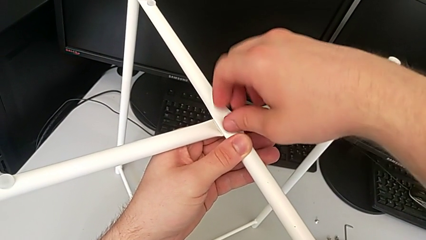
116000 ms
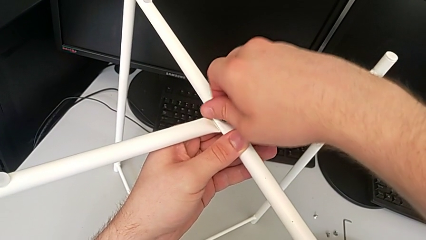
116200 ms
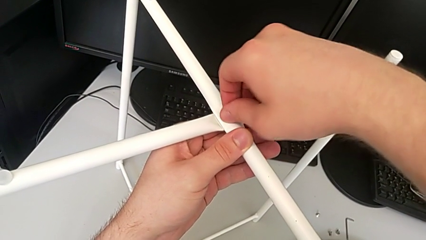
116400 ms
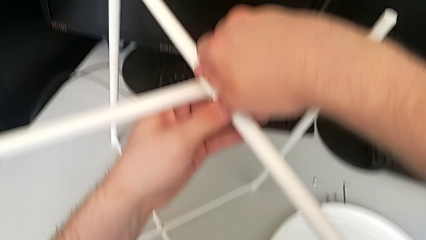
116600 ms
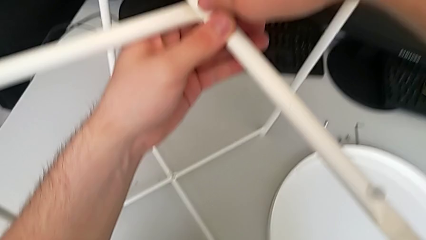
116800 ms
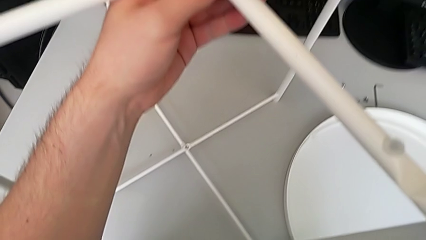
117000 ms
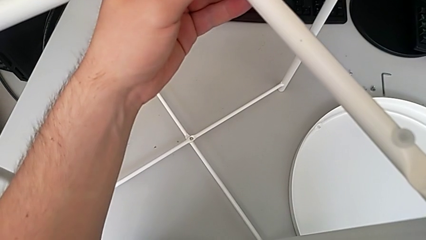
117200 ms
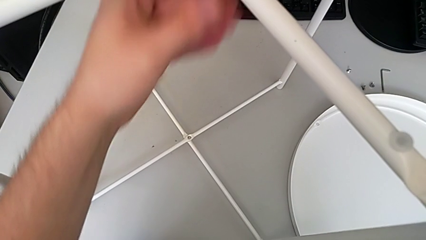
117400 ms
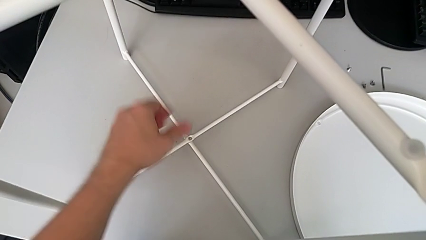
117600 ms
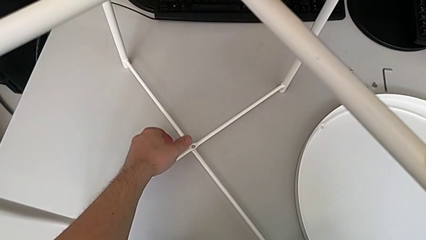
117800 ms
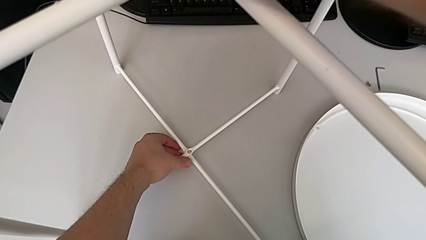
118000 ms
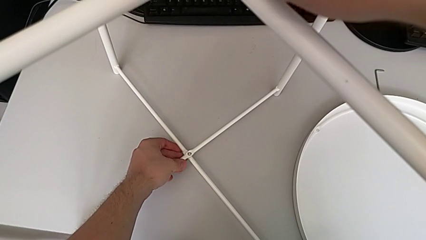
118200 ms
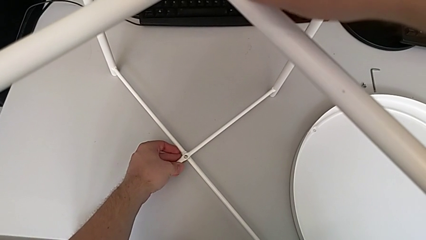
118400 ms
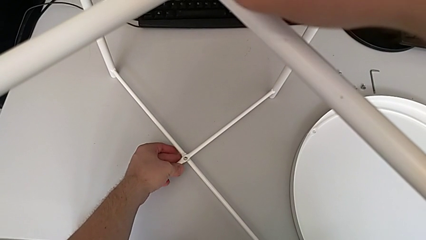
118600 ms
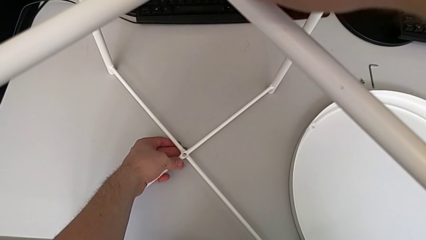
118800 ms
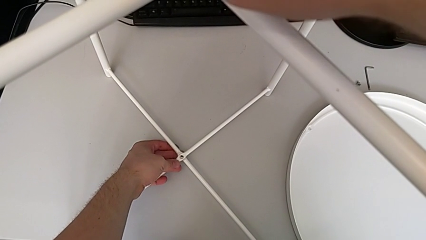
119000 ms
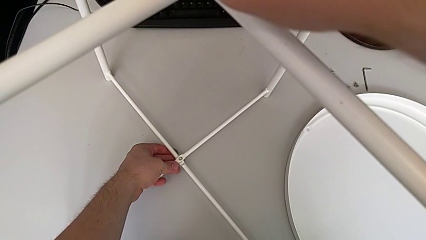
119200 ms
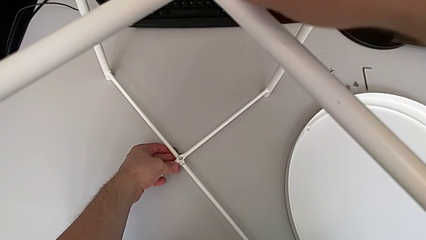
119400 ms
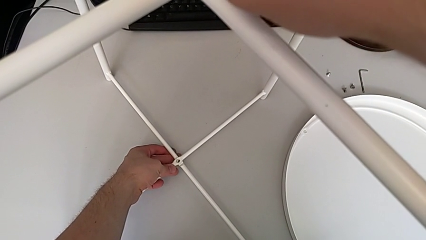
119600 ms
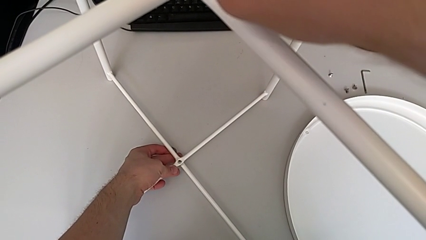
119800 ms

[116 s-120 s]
The camera wearer is assembling the legs. They grab the bottom leg and align it.

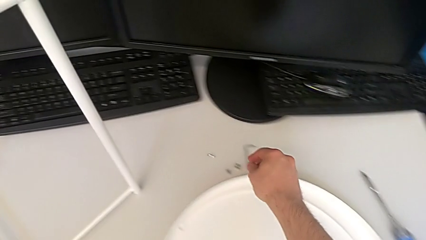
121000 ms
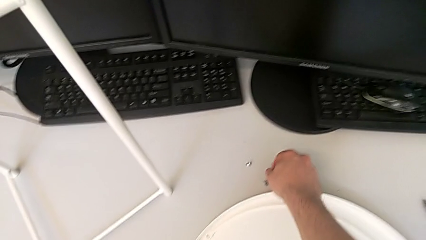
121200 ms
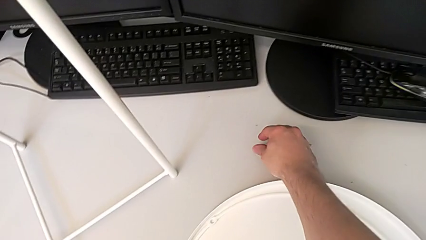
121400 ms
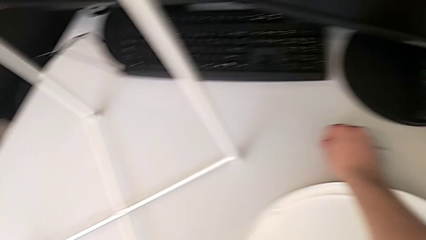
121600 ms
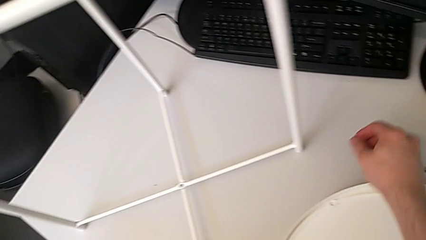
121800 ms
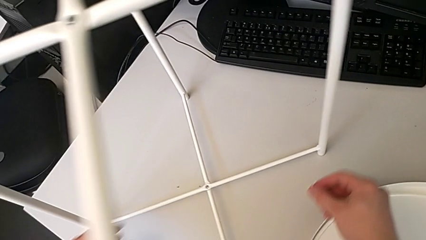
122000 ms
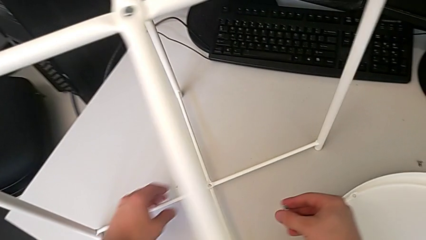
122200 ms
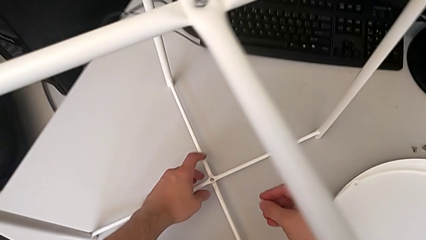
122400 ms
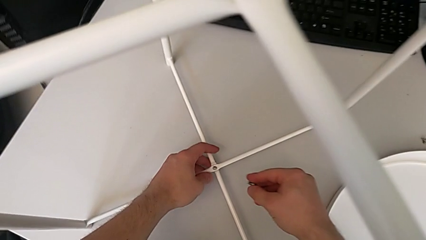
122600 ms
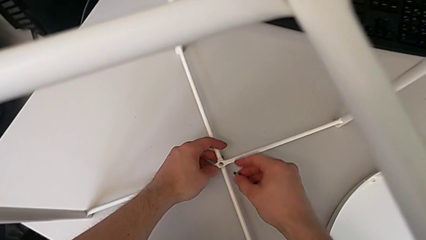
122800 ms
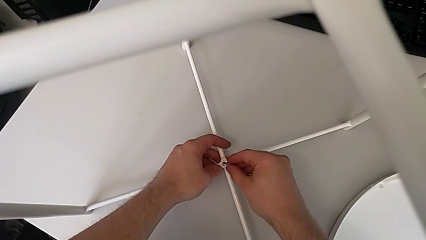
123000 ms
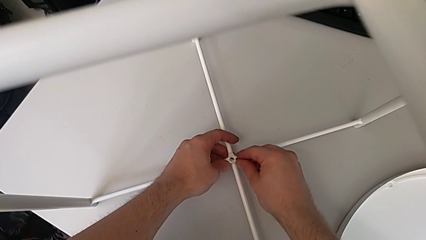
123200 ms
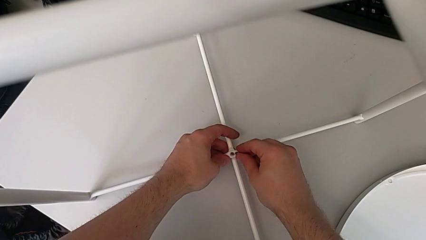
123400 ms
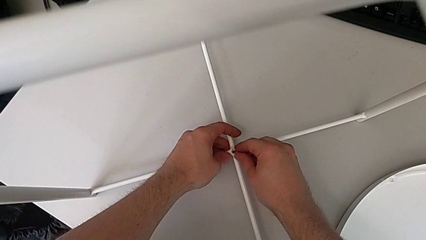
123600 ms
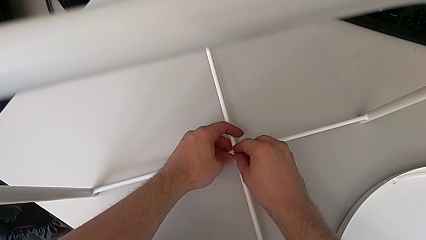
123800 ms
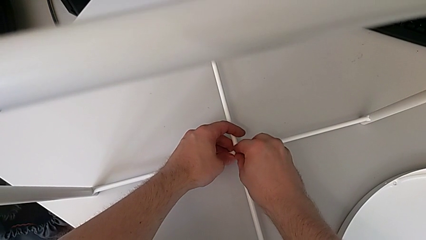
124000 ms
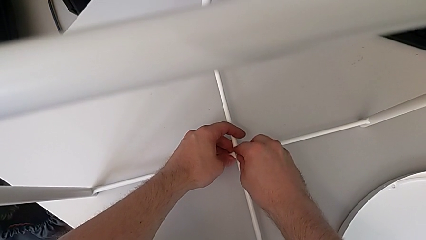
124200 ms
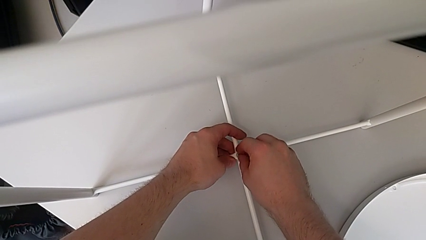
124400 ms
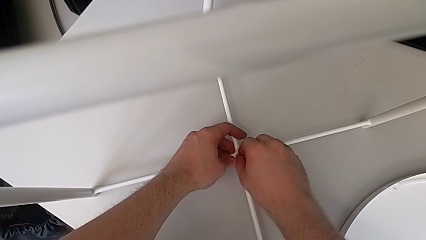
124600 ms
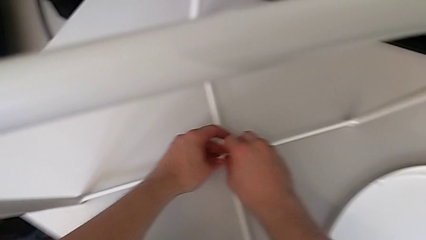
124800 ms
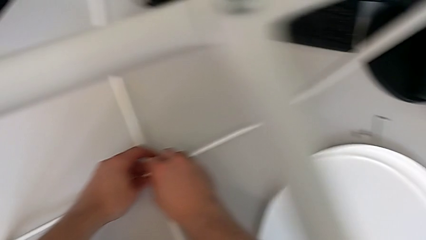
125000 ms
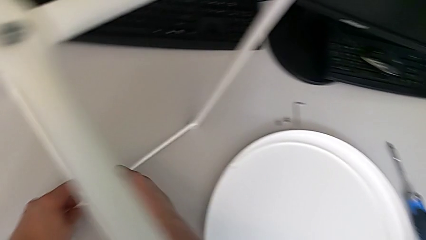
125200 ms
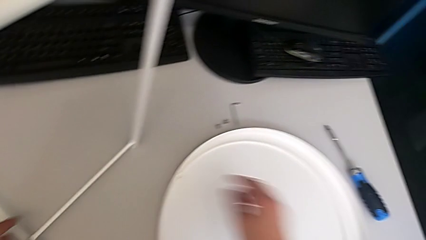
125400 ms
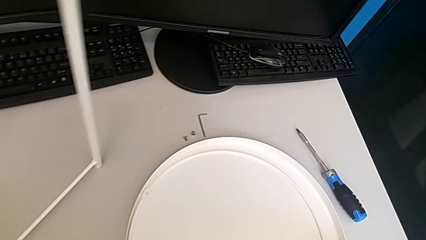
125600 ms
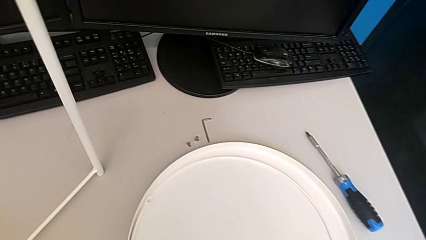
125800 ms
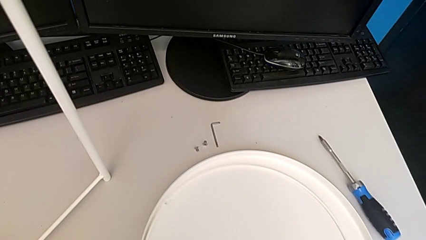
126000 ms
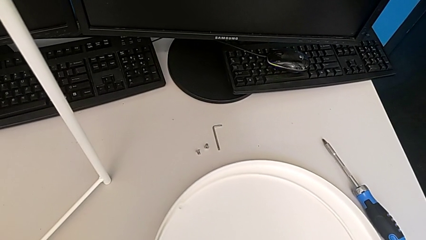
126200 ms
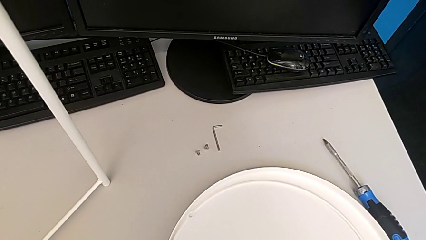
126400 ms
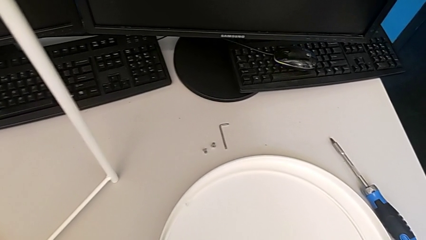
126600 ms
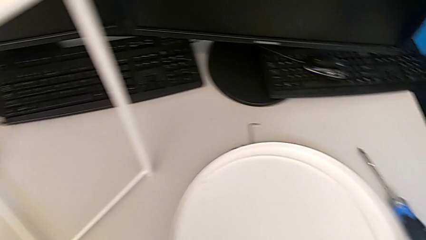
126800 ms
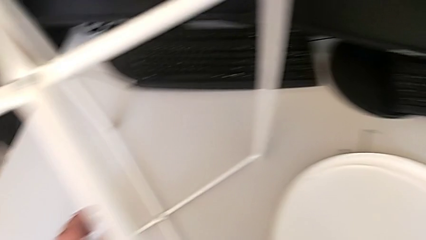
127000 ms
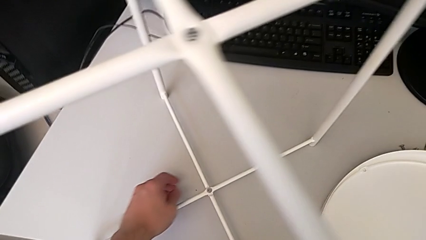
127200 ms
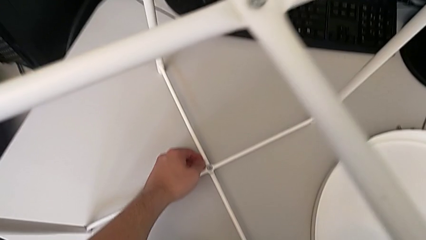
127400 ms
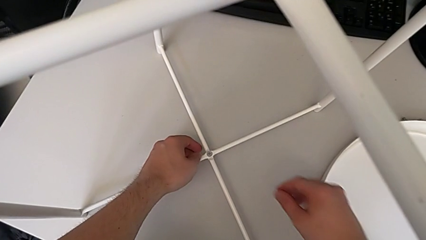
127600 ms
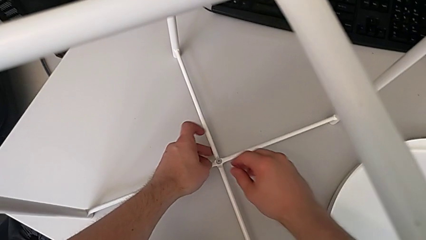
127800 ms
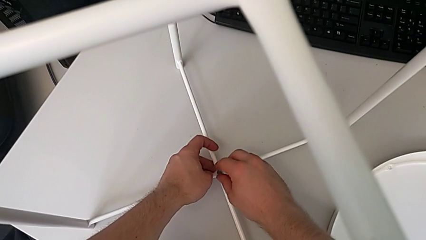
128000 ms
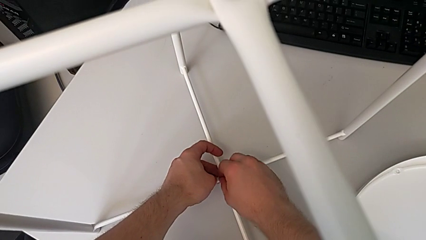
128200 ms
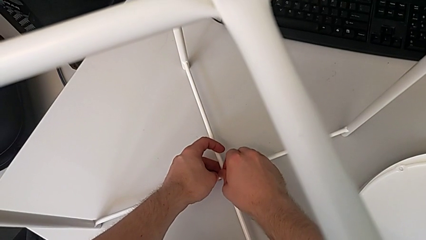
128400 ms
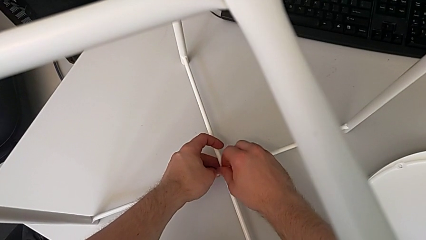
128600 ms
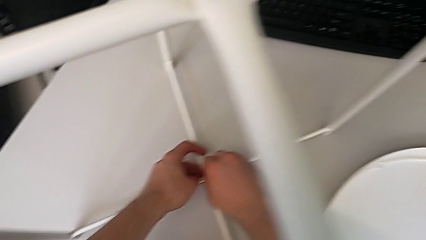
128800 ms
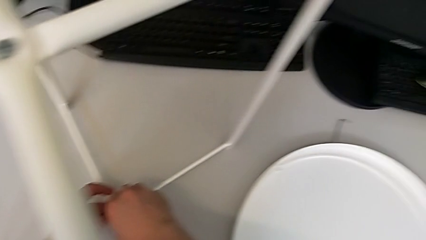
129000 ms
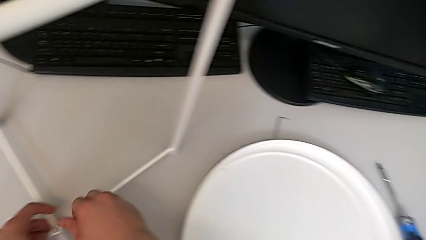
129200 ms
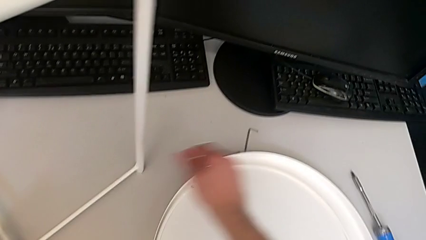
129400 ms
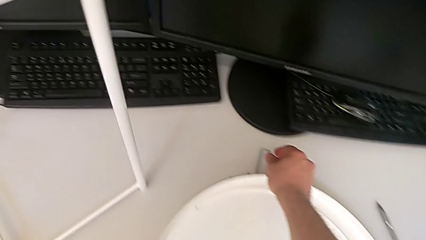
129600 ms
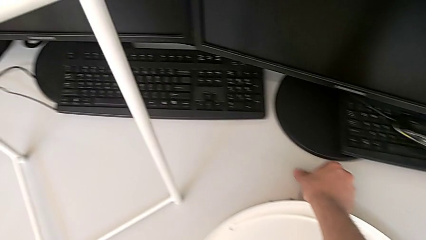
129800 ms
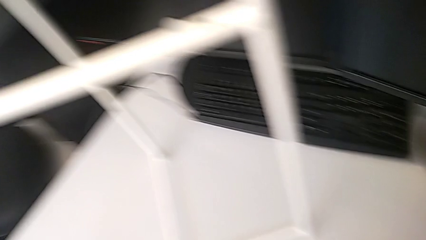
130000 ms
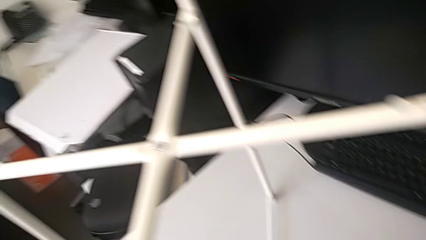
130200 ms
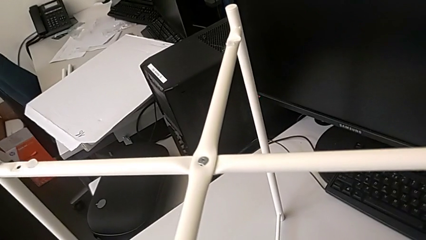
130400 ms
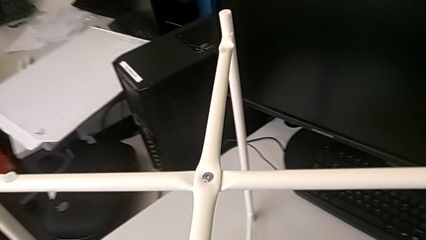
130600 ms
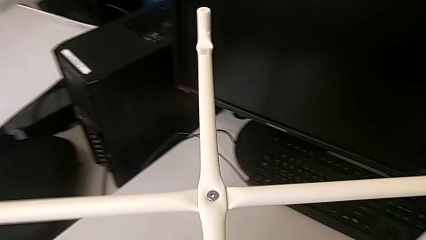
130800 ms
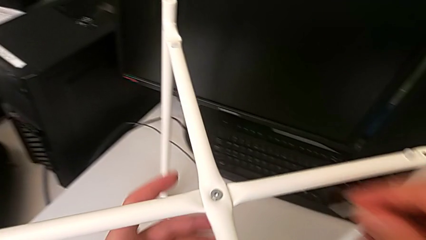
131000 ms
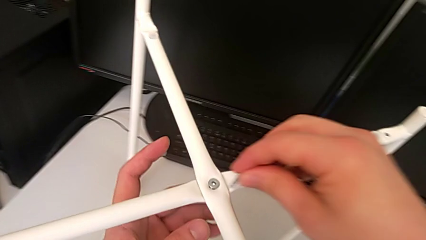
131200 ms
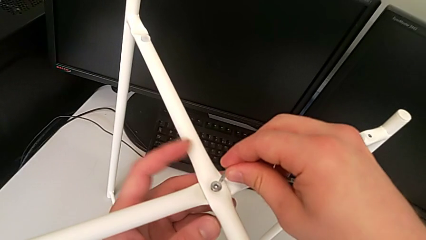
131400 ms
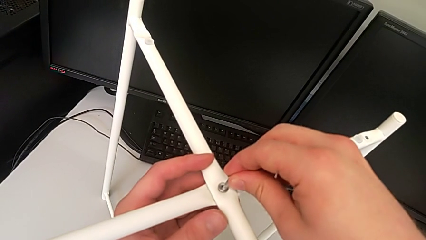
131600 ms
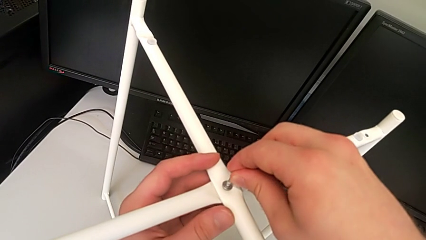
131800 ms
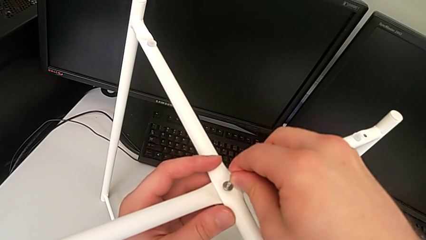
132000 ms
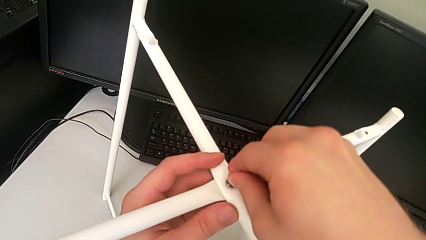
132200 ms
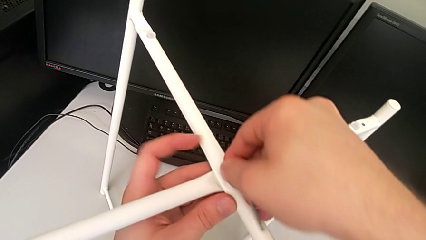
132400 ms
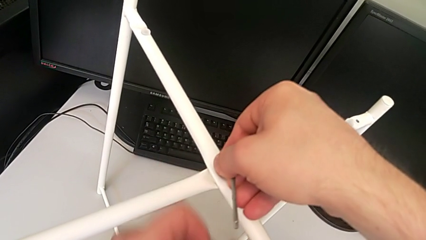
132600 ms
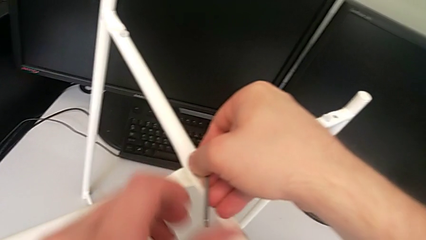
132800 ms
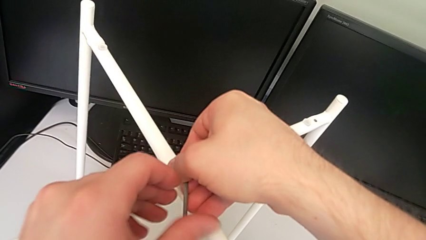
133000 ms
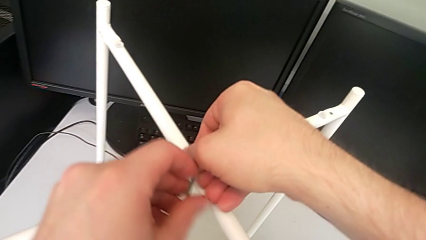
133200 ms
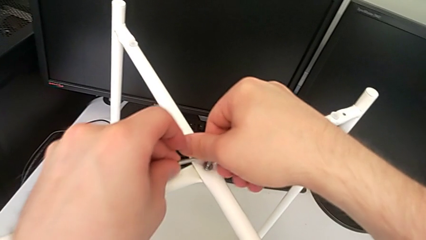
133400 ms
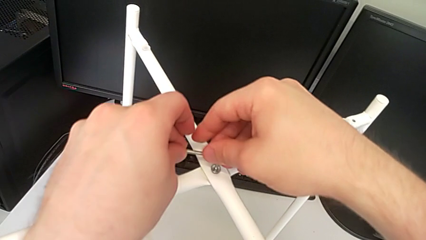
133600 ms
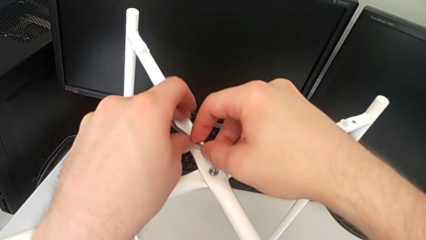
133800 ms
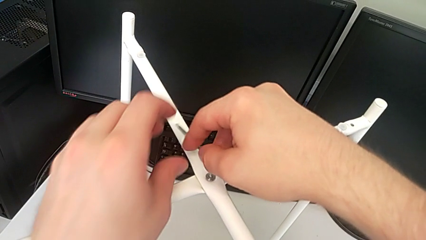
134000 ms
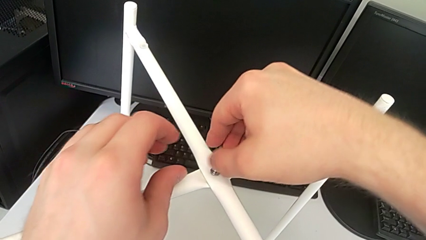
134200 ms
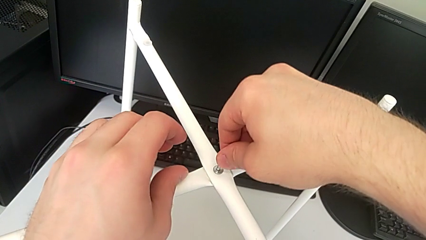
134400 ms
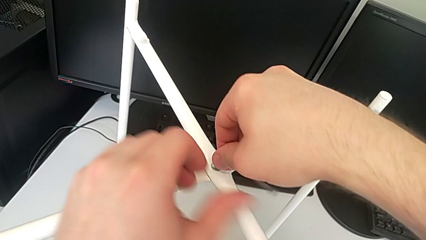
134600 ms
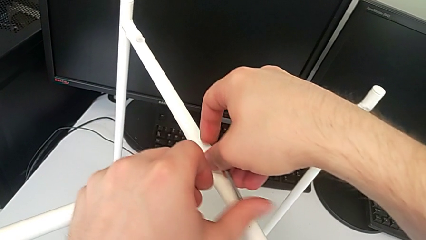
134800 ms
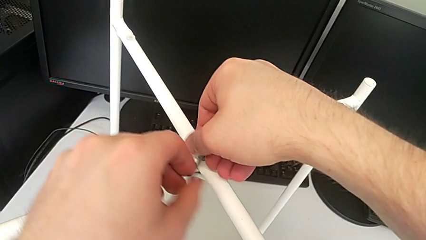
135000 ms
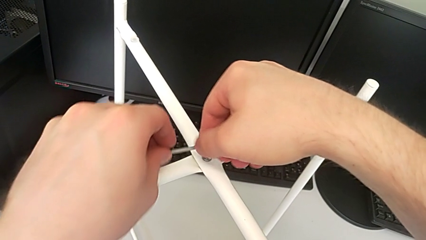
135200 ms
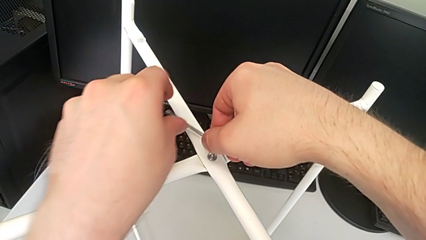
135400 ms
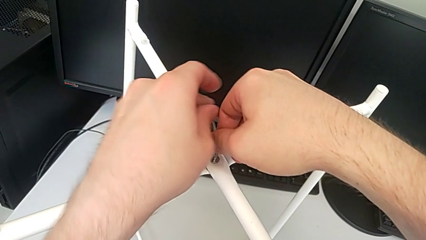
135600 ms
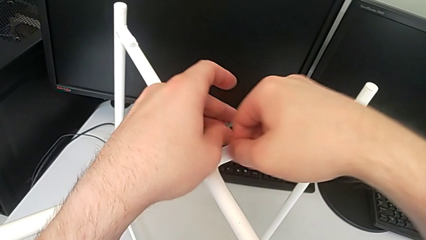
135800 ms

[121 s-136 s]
The camera wearer is assembling the top screw. They grab the little hex socket head, lift it, insert it, slide the tray, grab the little hex socket head, screw it, grab the Allen wrench, insert the large Allen wrench and screw the hex socket head.
